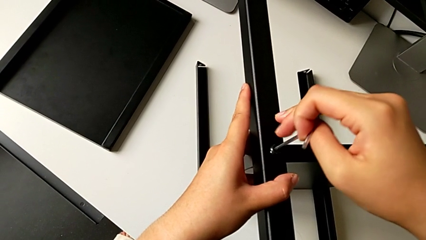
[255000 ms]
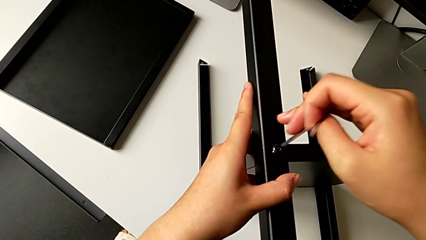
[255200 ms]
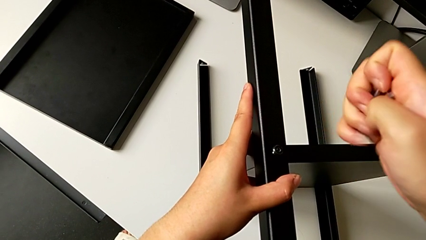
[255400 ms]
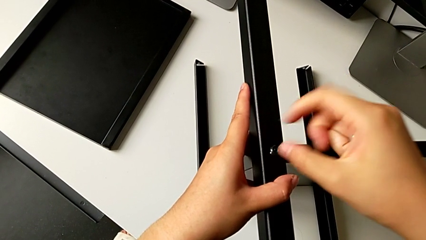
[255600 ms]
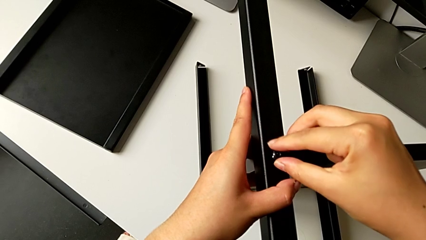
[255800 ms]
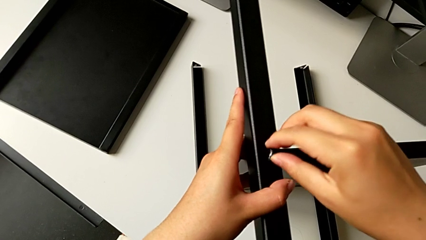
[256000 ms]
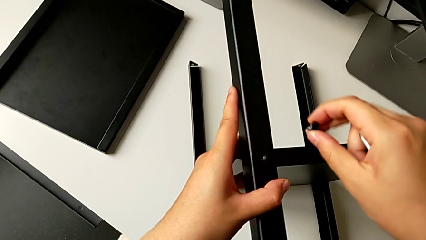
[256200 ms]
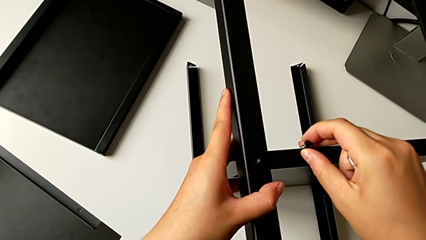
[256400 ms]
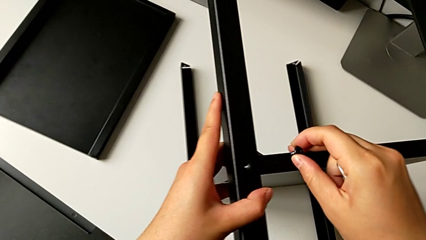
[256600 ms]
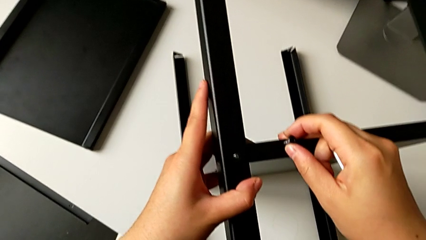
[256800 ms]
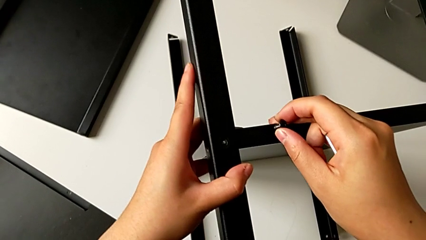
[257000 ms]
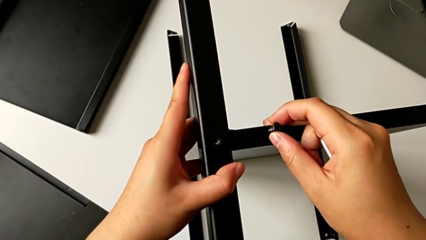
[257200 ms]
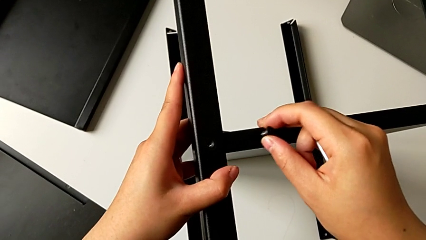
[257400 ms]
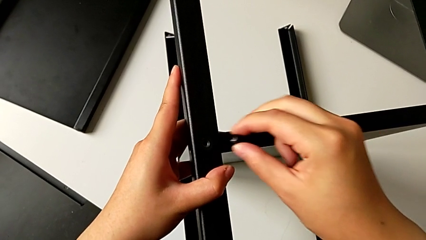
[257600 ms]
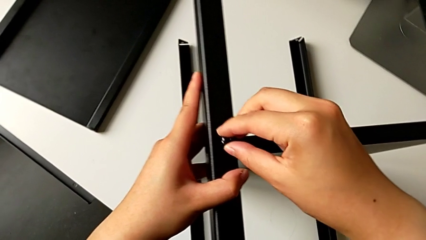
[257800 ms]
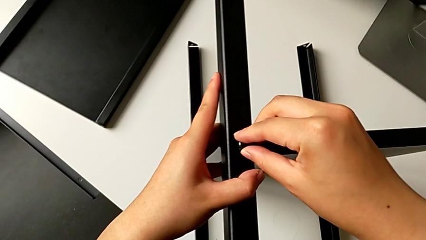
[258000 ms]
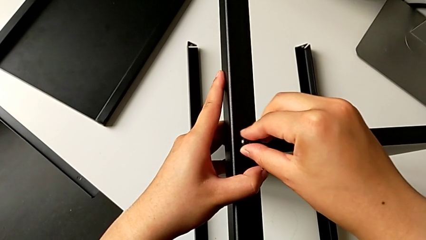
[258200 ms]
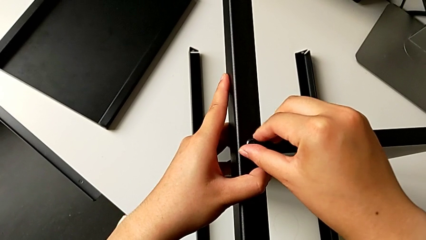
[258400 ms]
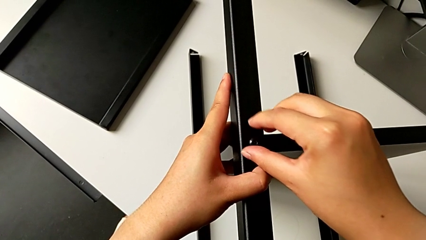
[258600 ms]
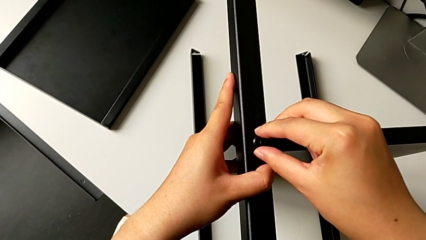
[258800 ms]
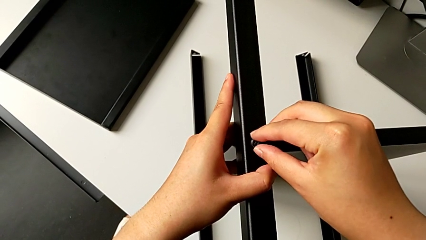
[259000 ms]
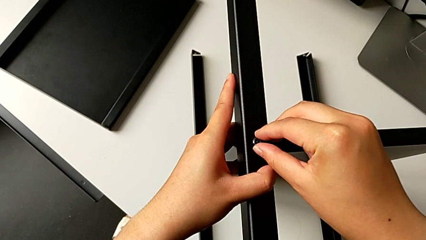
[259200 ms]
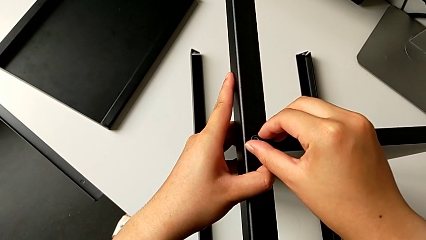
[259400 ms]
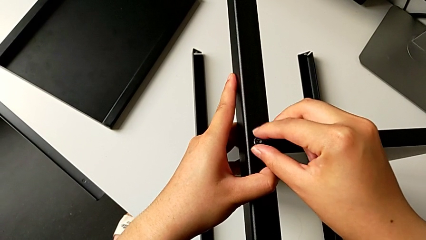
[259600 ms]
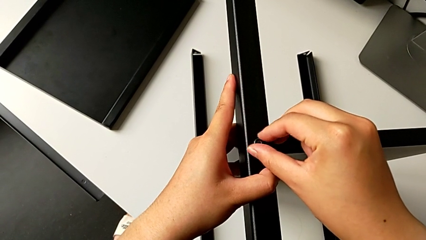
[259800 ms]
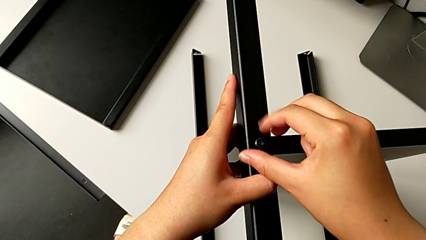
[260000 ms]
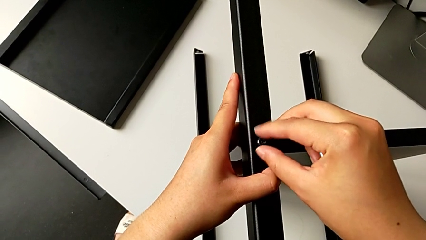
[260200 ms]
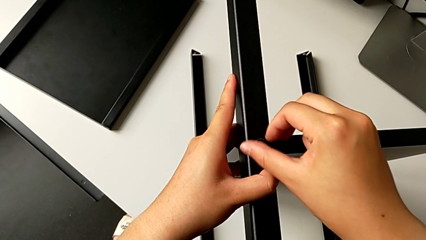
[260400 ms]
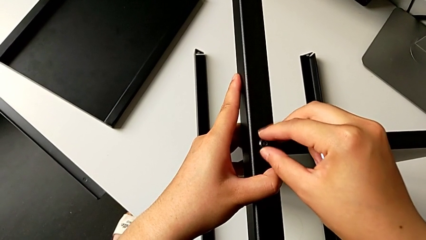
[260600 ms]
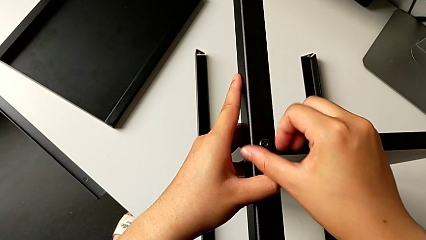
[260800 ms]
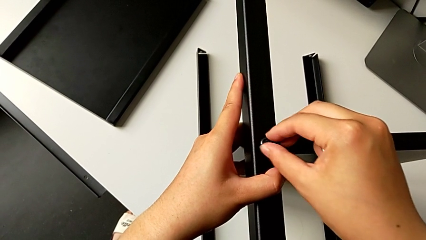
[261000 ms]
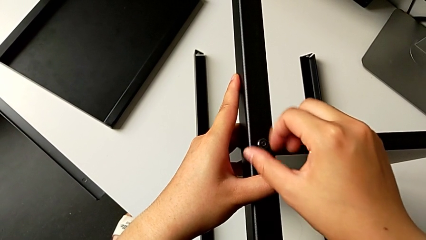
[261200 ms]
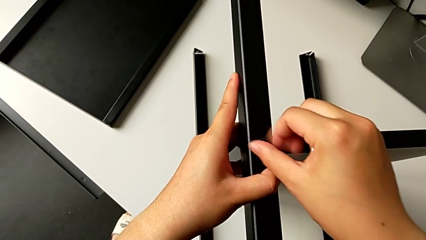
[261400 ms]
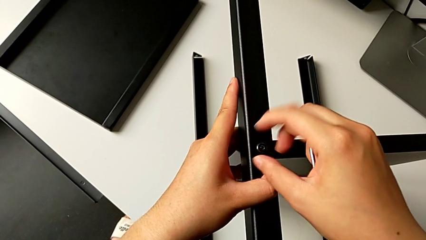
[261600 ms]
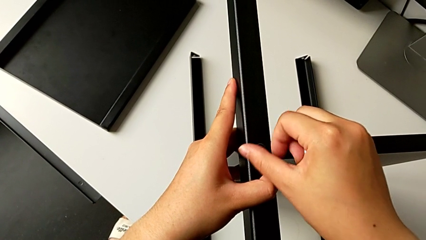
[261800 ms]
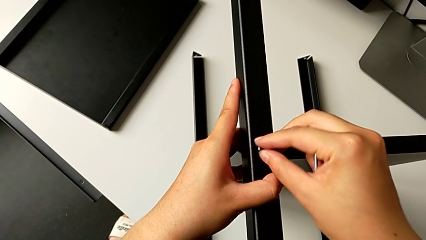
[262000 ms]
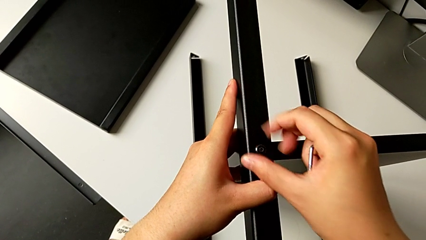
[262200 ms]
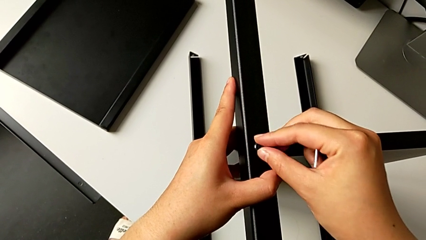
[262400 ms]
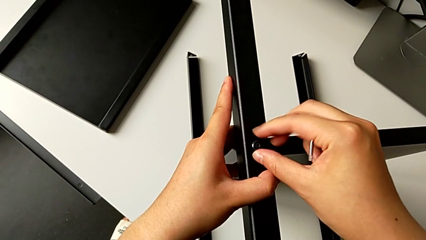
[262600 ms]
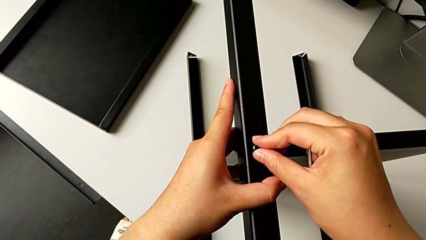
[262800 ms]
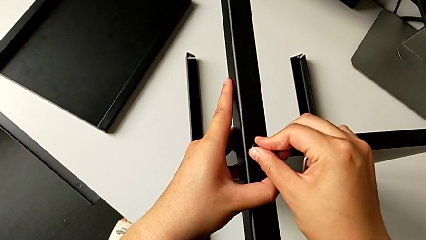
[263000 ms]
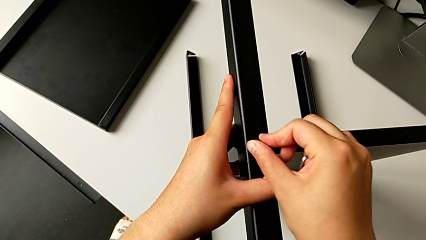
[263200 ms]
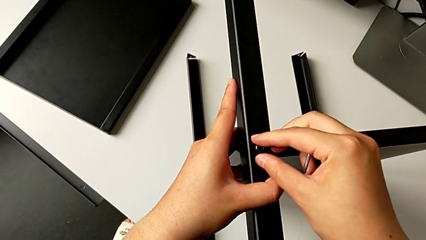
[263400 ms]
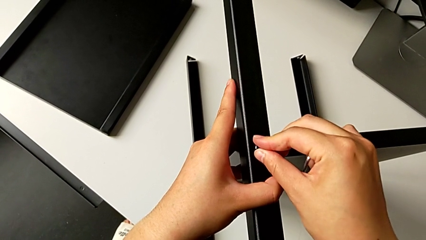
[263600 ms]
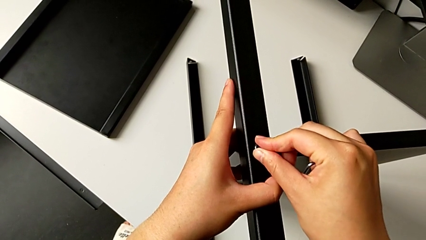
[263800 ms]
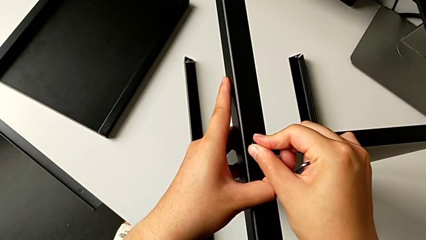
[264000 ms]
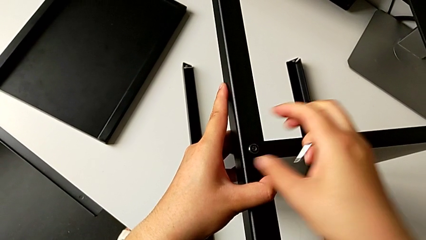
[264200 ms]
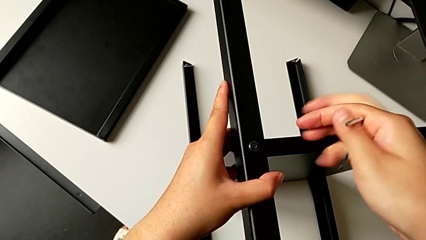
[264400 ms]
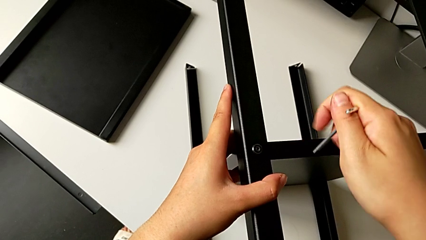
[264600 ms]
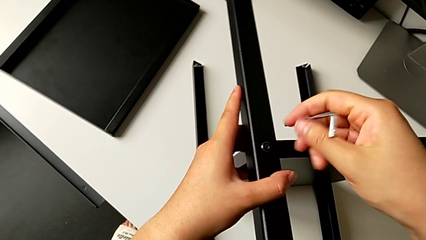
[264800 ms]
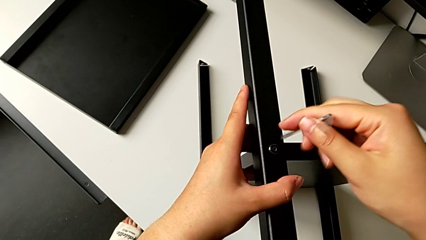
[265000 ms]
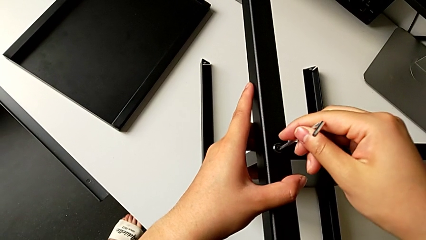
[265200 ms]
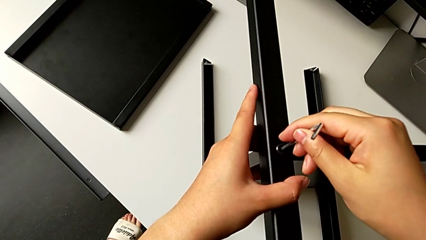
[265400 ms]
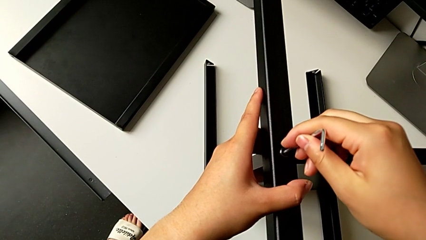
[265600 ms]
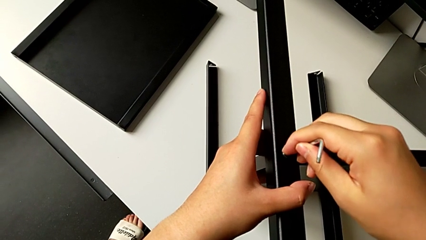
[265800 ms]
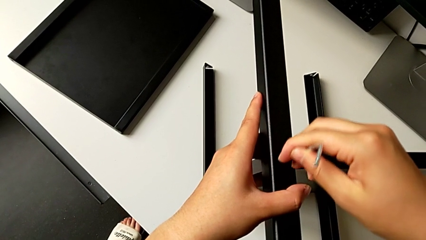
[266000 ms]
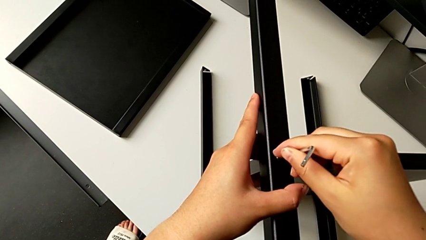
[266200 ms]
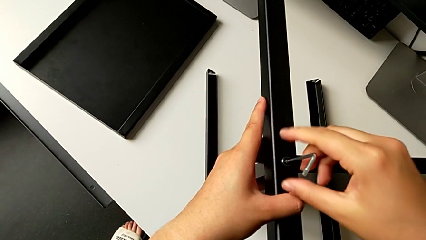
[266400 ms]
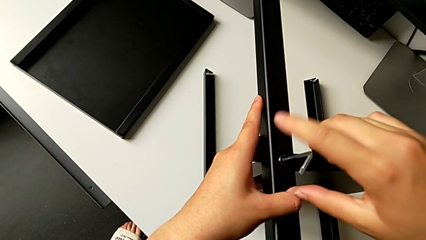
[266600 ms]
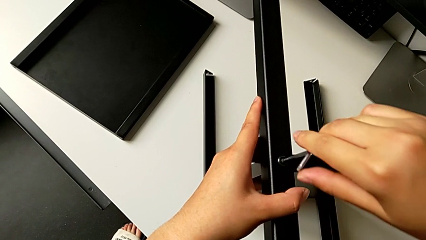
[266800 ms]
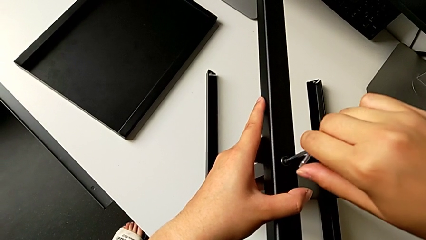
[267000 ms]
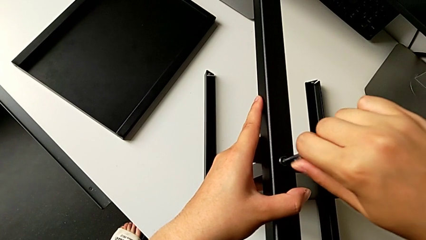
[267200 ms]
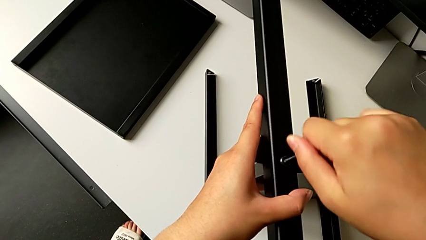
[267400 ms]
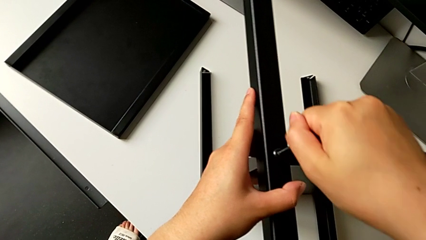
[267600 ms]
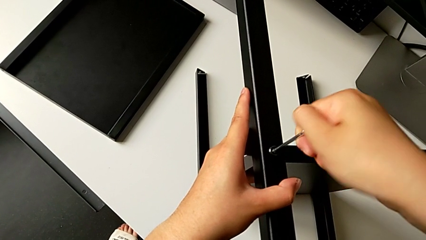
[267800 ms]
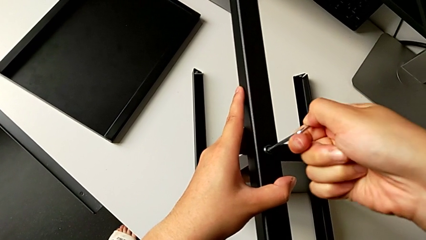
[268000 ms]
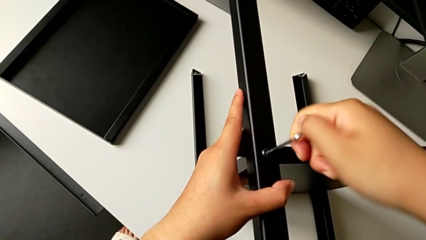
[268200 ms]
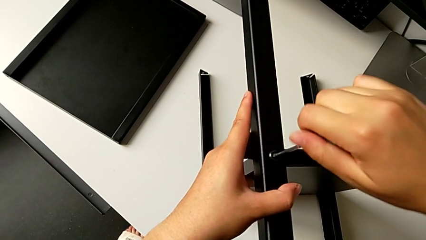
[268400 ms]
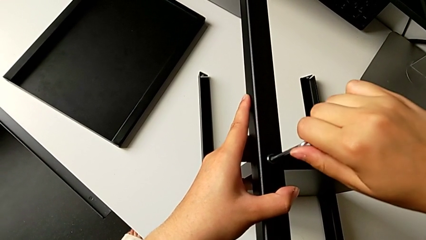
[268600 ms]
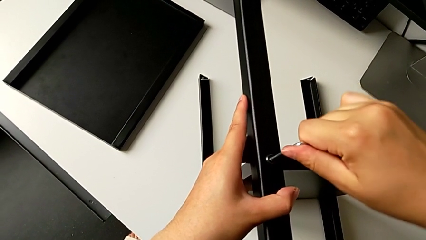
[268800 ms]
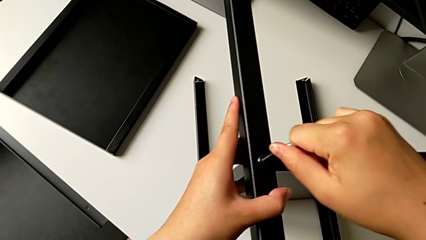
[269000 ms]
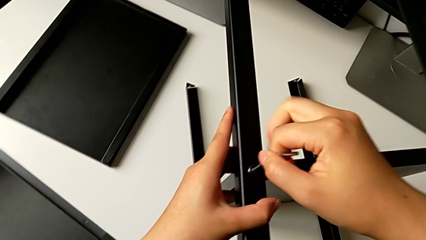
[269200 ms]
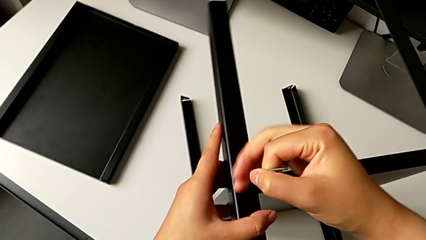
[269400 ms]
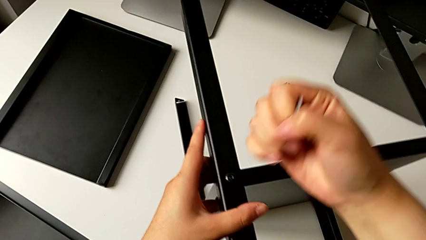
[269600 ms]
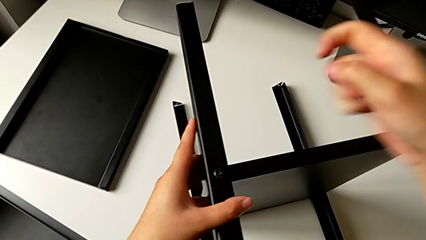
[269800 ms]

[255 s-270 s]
The camera wearer is screwing the fourth leg into the shelf. They withdraw the sixth Allen wrench, withdraw the sixth hex socket head, align the fourth leg, insert the sixth hex socket head, screw it, insert the sixth Allen wrench, screw the sixth hex socket head and withdraw the Allen wrench.

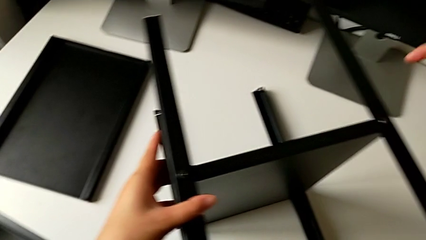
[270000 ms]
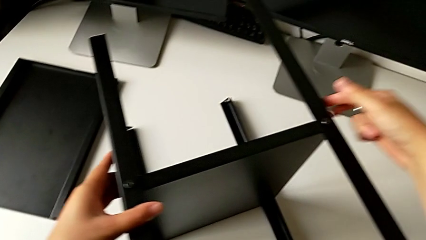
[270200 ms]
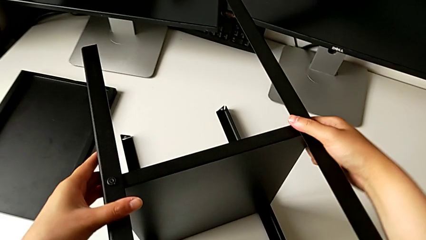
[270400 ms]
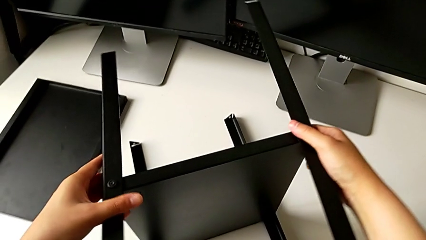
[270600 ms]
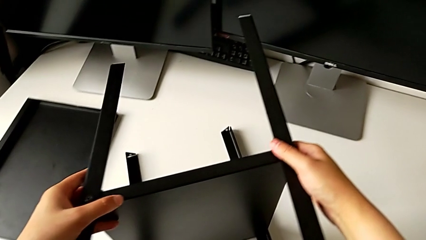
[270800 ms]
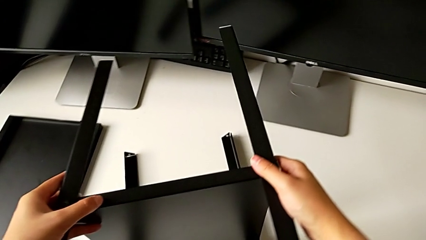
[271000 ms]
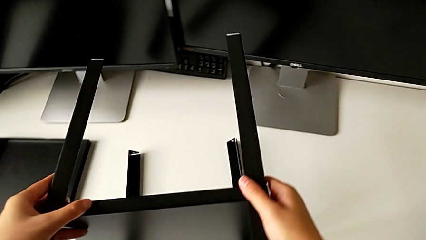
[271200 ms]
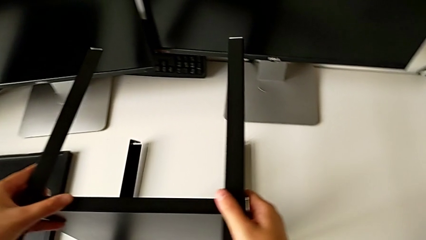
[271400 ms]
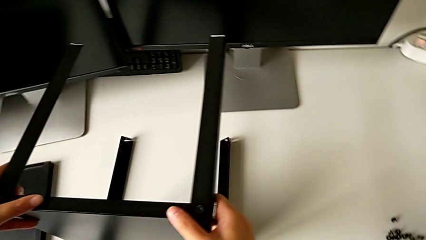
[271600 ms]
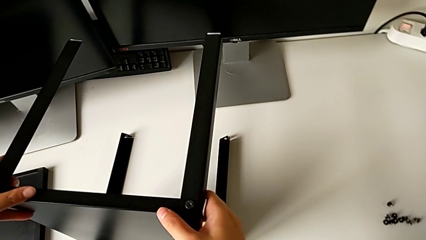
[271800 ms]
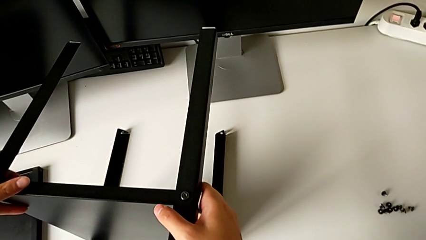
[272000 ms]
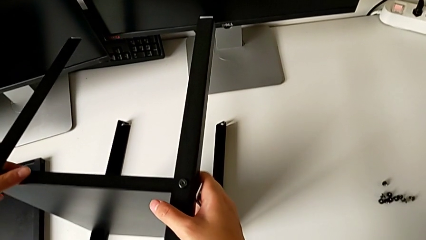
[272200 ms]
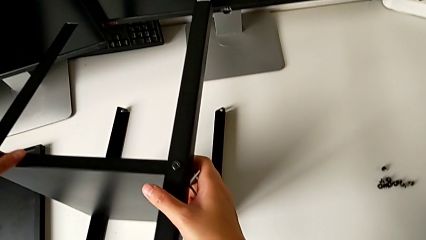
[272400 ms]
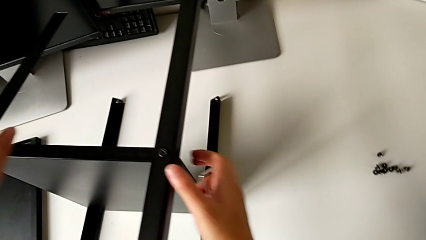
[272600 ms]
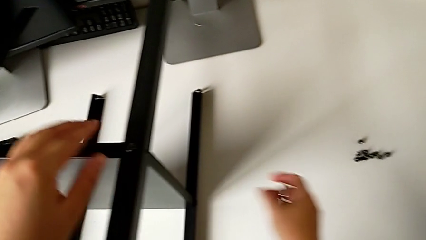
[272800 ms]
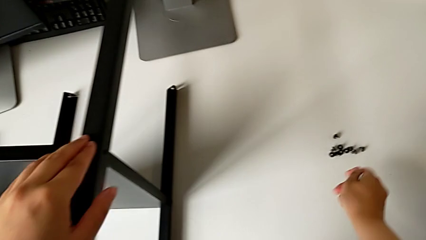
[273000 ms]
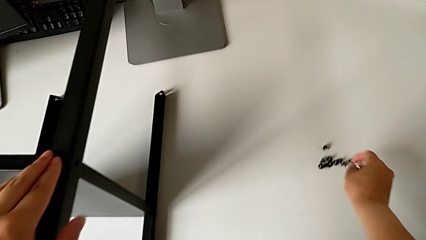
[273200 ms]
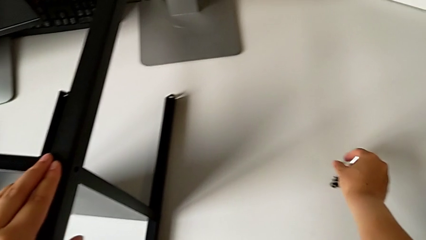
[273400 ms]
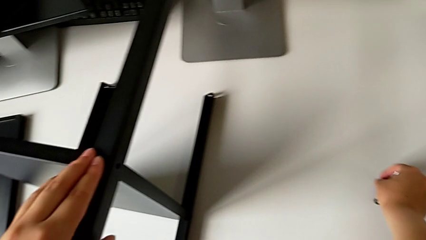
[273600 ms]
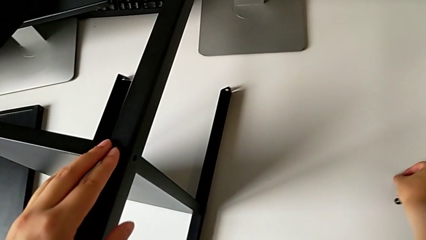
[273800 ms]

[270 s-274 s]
The camera wearer is screwing the third leg into the shelf. They rotate the nightstand and begin to grab the hex socket head.
